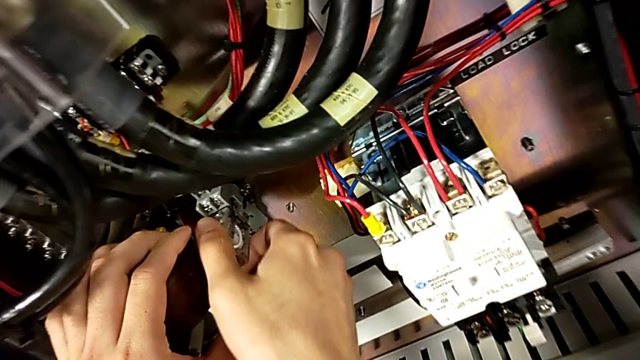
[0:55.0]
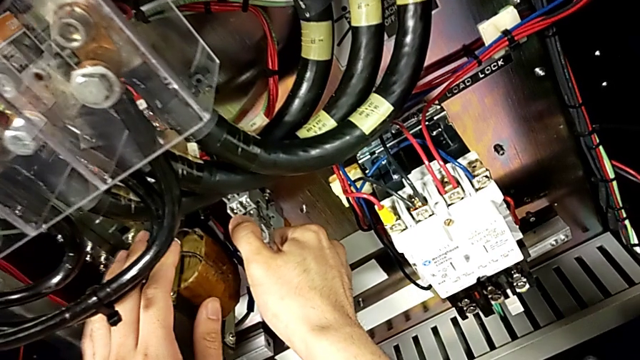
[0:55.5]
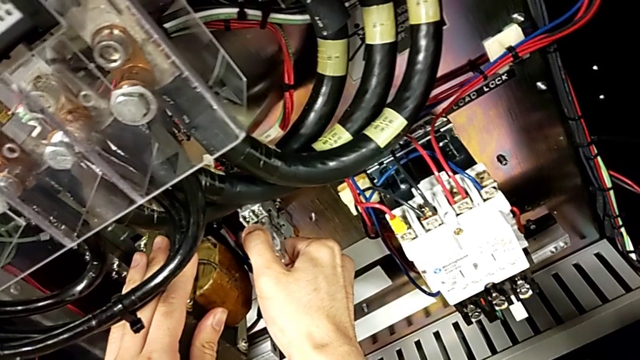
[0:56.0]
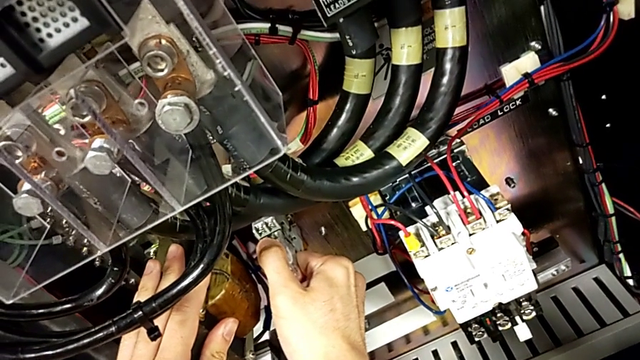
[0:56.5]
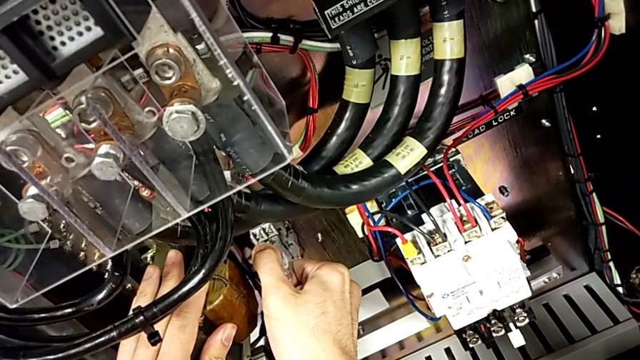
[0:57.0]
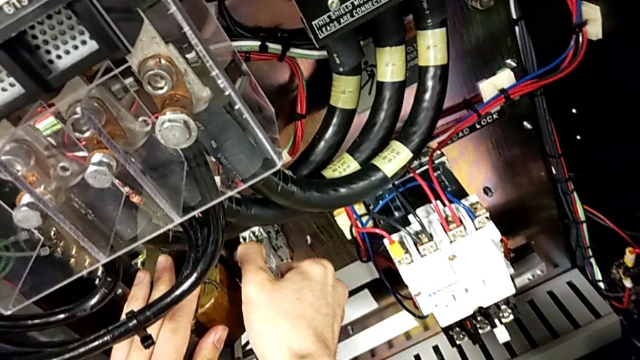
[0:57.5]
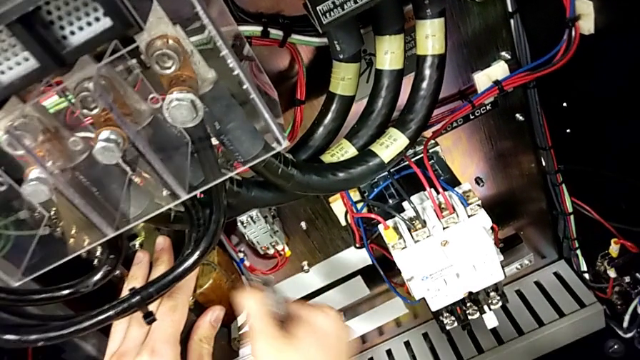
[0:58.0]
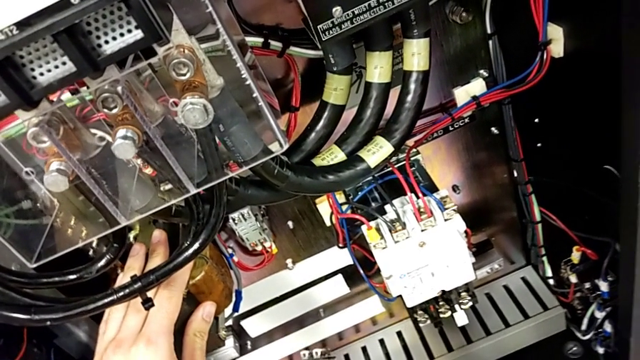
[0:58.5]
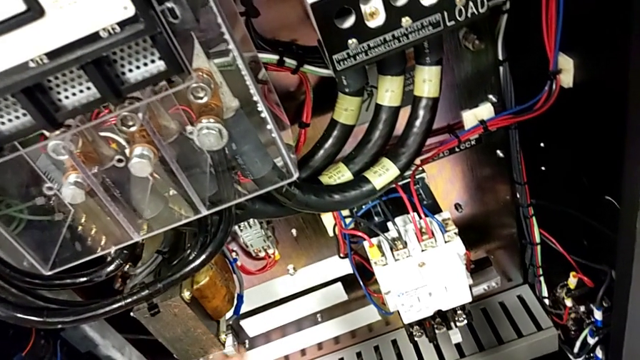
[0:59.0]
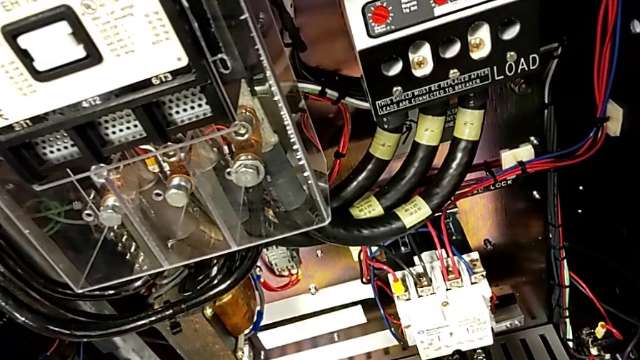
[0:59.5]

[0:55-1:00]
The camera wearer is removing the damaged component. They pull the damaged circuit breaker and withdraw the circuit breaker.
